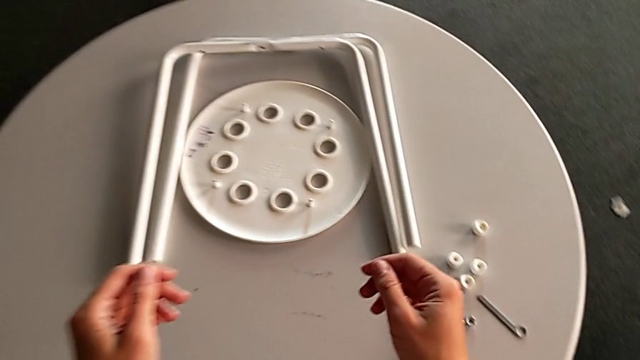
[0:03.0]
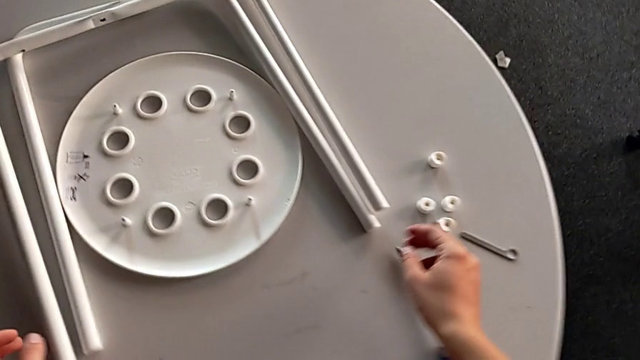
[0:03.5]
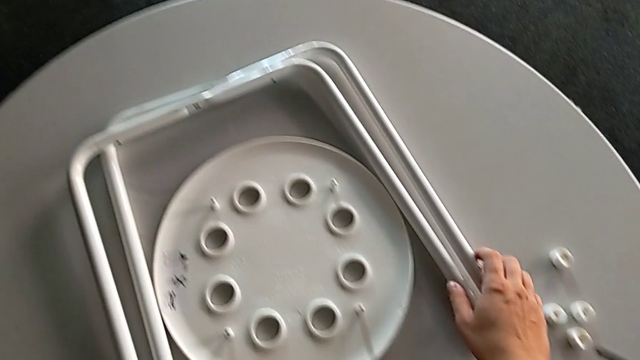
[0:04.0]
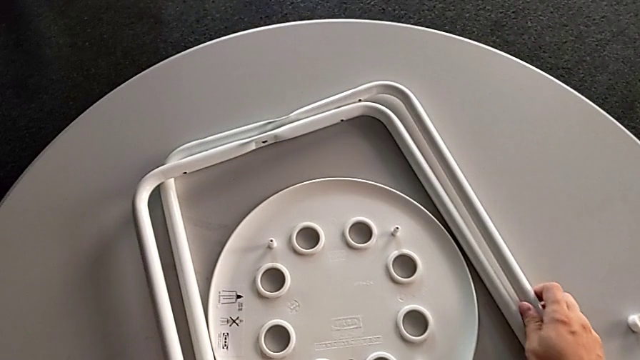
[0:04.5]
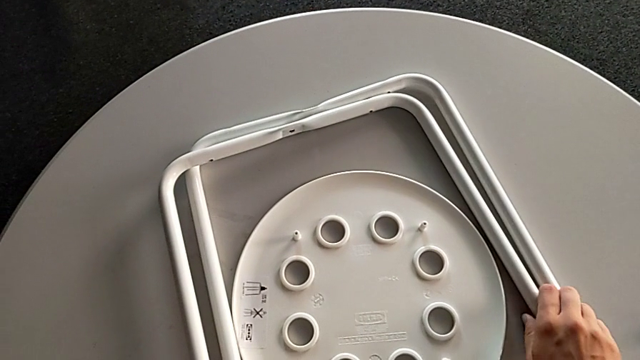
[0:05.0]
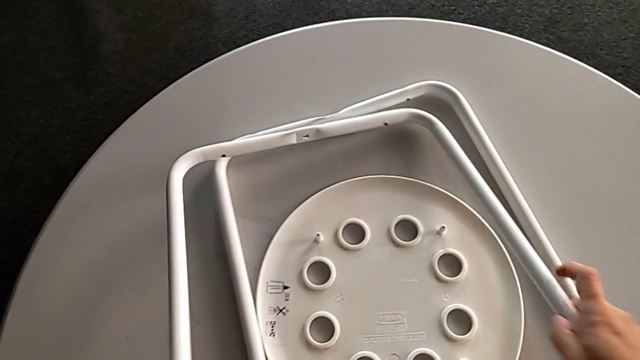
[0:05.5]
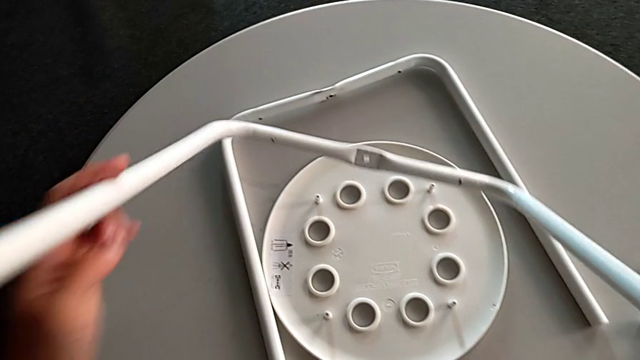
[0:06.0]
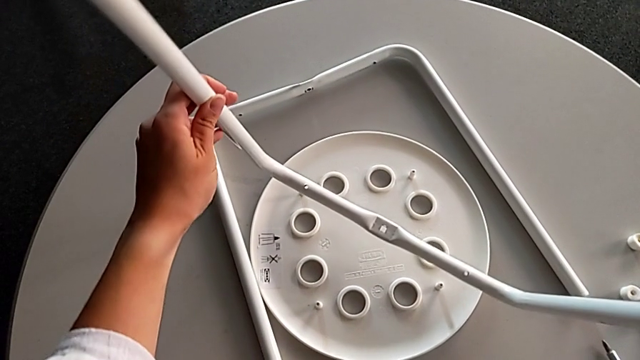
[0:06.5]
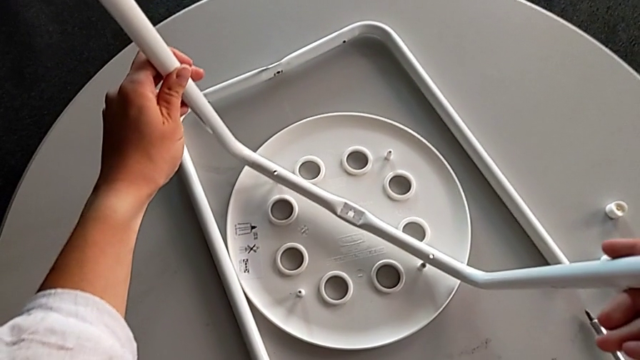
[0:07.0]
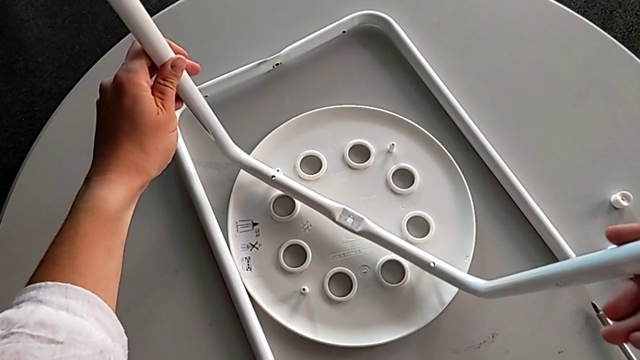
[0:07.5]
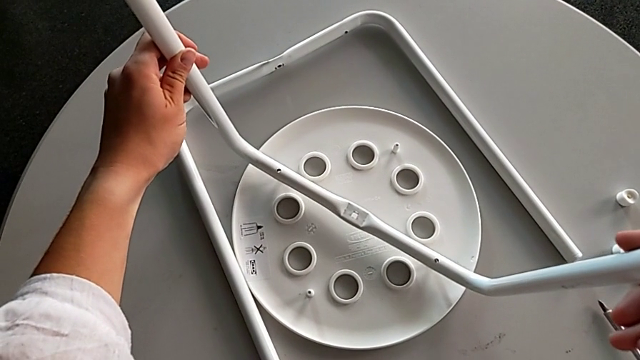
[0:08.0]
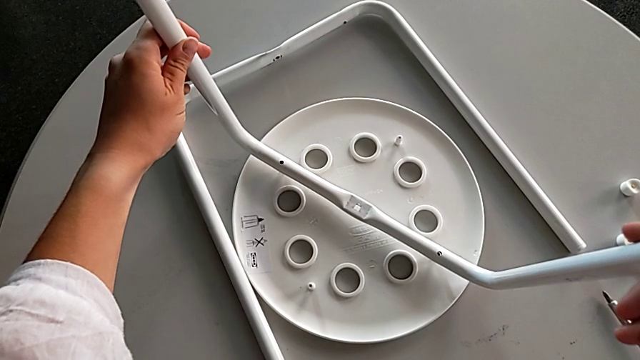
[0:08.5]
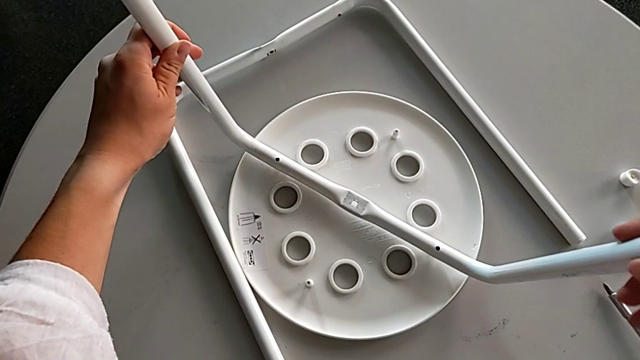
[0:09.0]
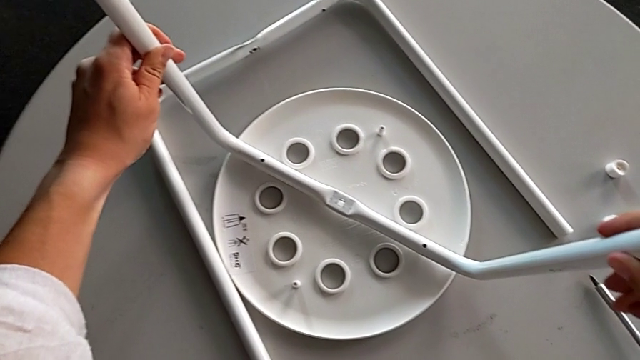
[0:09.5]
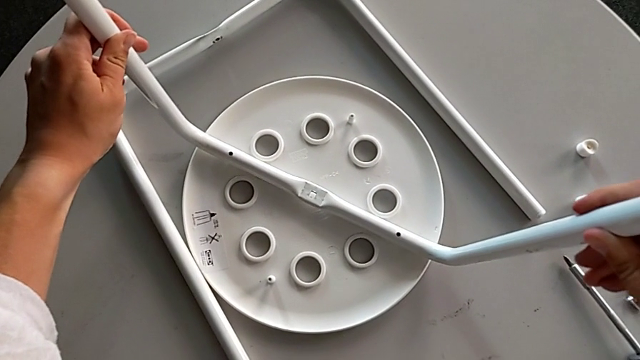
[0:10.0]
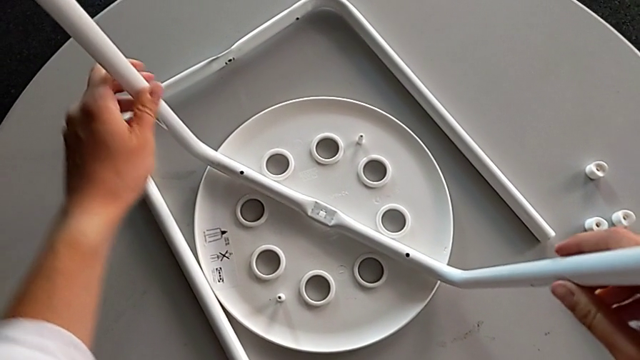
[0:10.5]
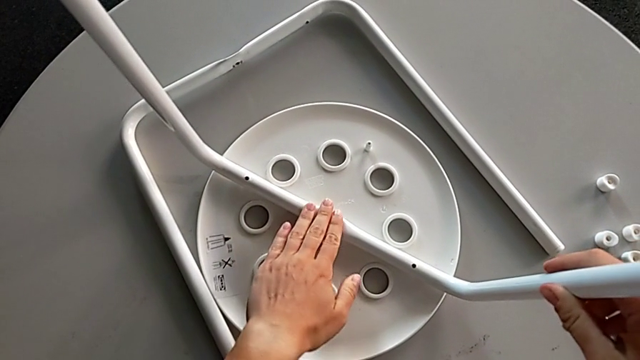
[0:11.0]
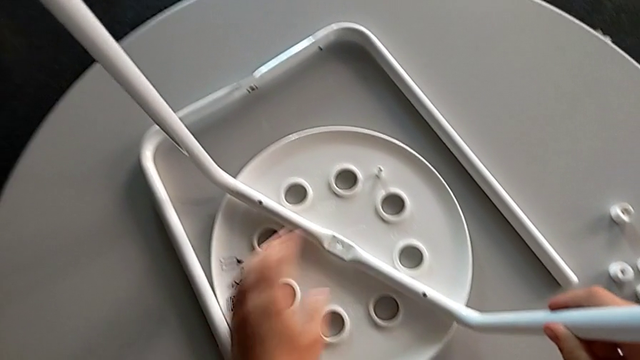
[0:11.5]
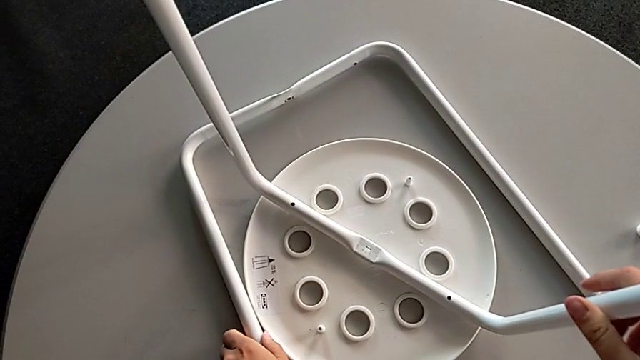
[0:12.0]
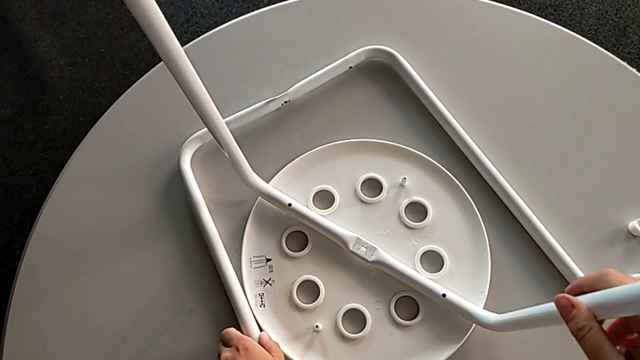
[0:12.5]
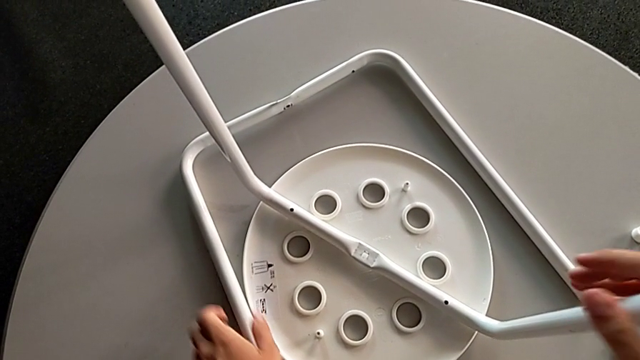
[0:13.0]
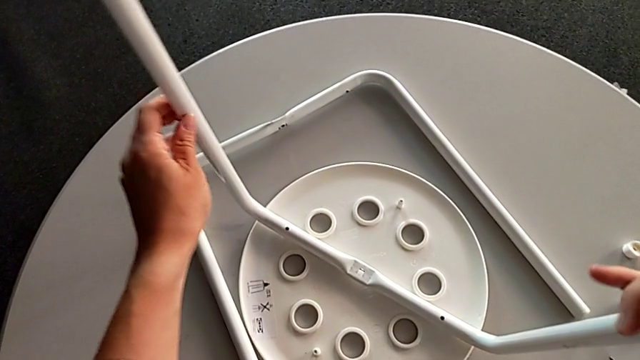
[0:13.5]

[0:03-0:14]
The camera wearer is assembling the two legs. They approach the leg, grab it, lift it, wrongly align the seat, place the leg, inspect it and hold it.

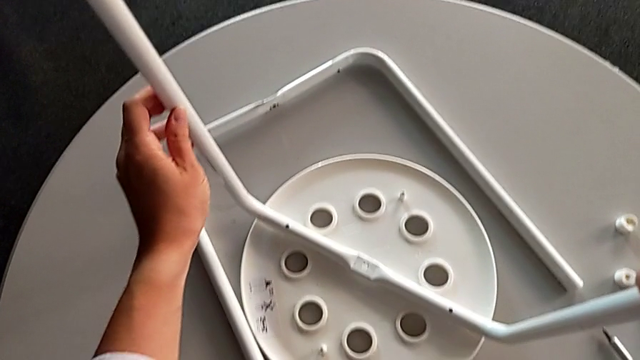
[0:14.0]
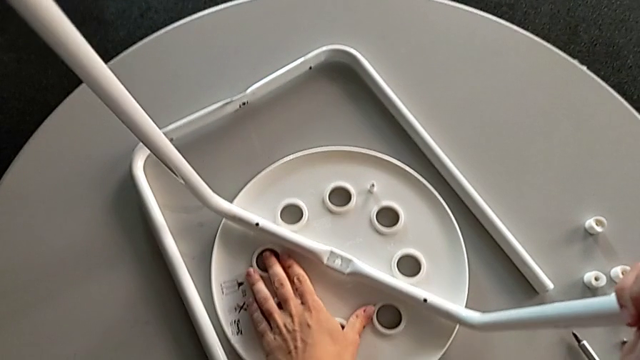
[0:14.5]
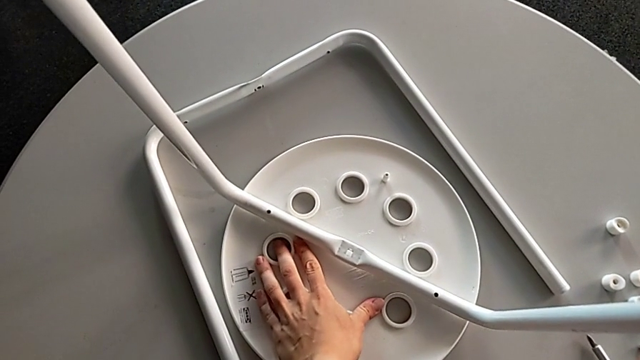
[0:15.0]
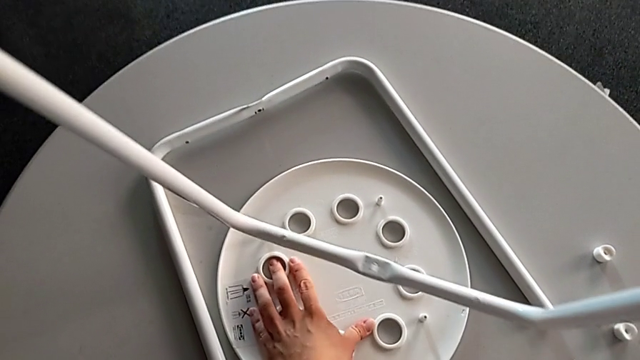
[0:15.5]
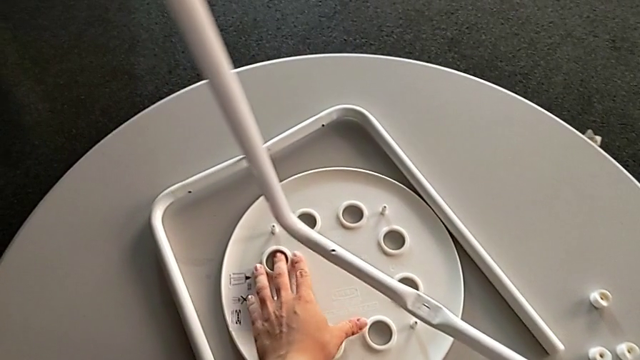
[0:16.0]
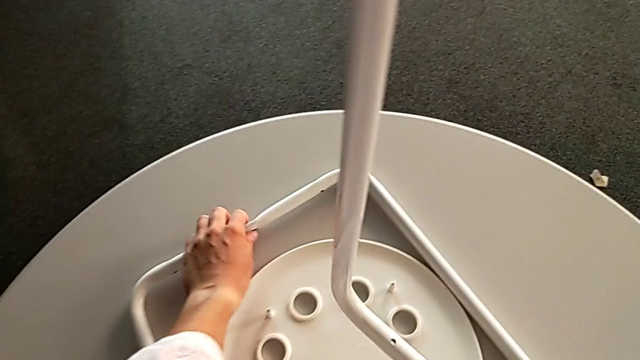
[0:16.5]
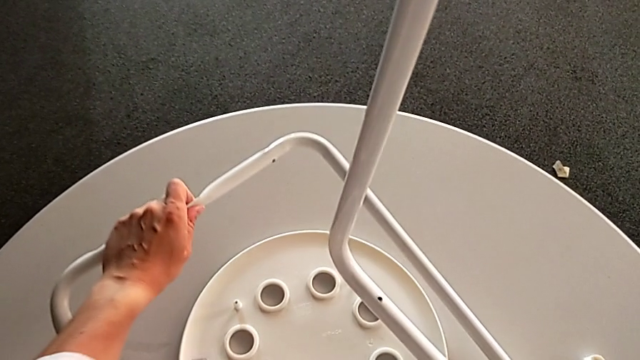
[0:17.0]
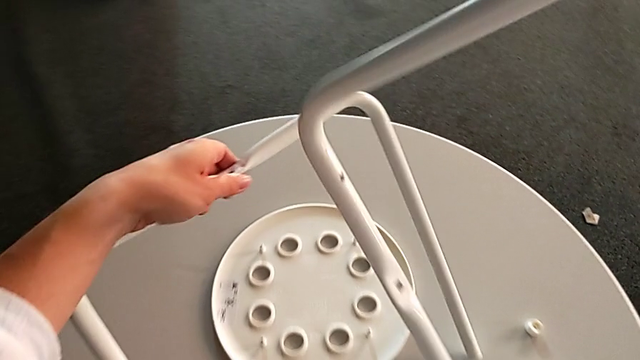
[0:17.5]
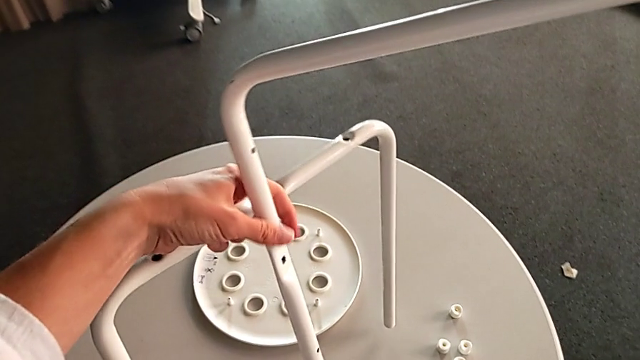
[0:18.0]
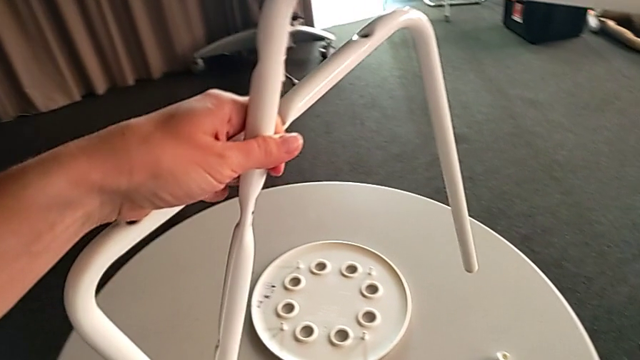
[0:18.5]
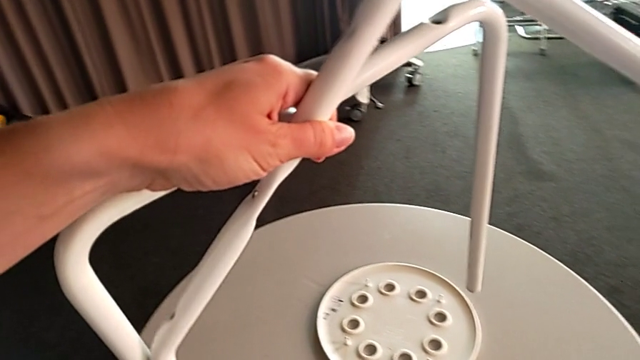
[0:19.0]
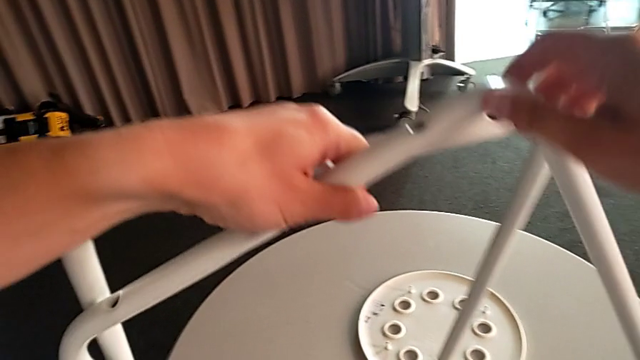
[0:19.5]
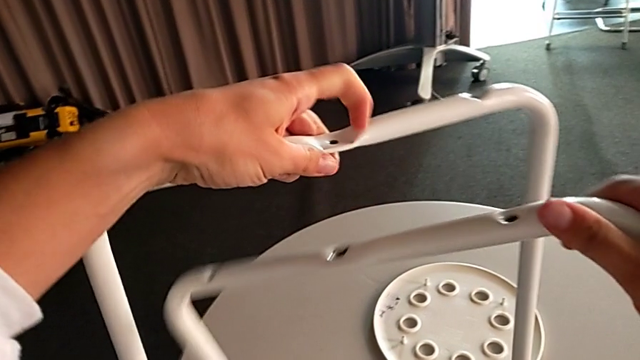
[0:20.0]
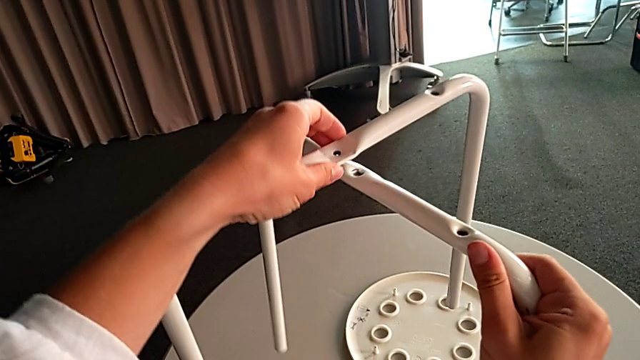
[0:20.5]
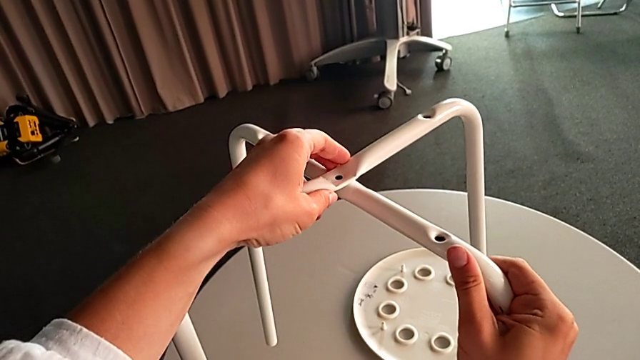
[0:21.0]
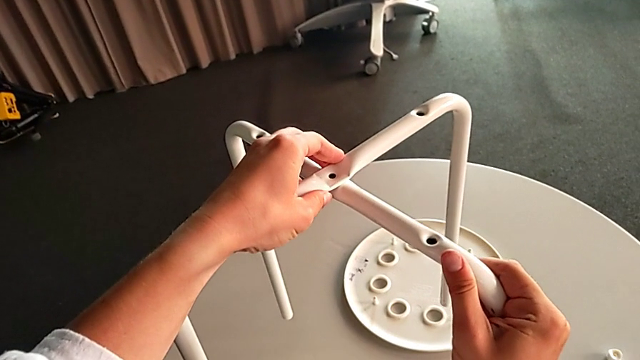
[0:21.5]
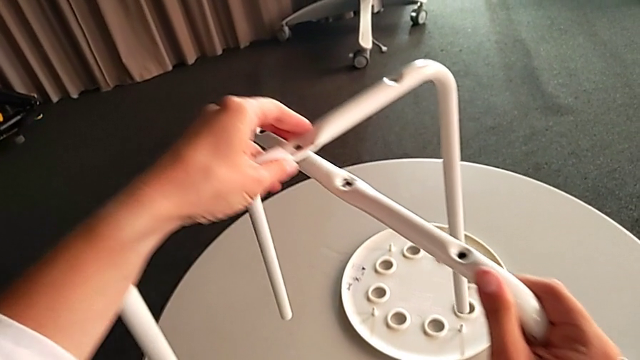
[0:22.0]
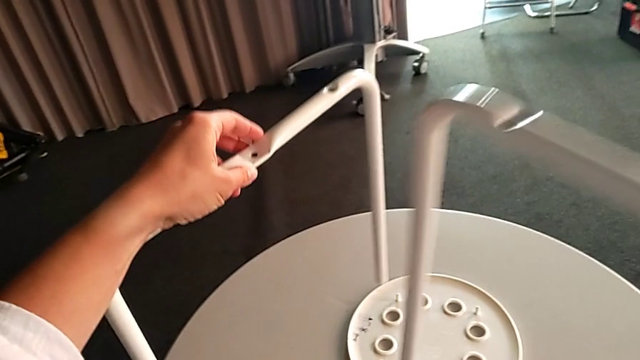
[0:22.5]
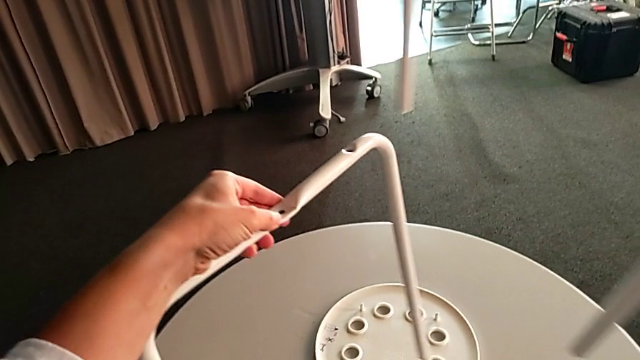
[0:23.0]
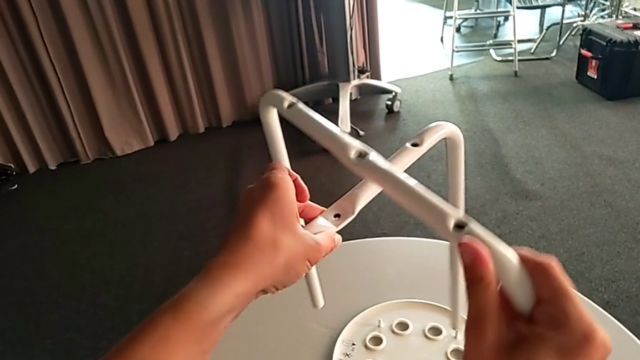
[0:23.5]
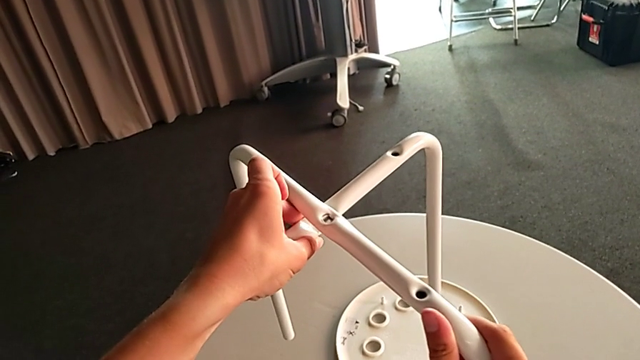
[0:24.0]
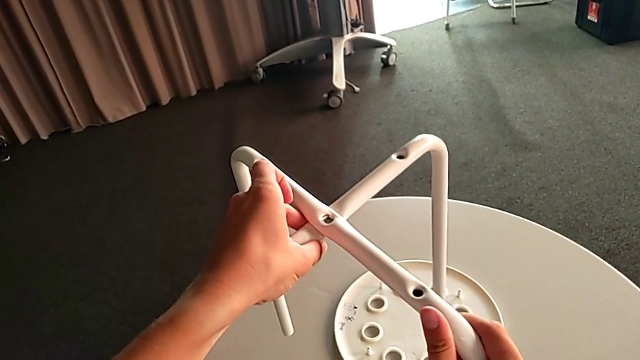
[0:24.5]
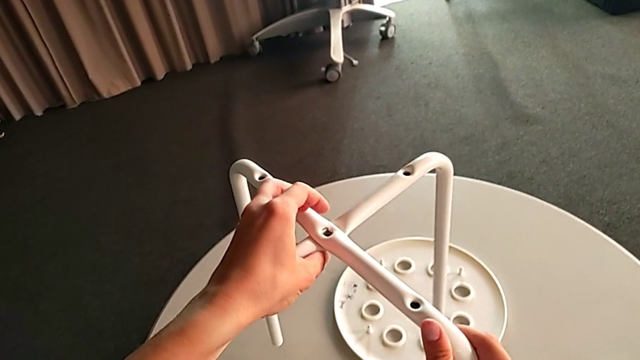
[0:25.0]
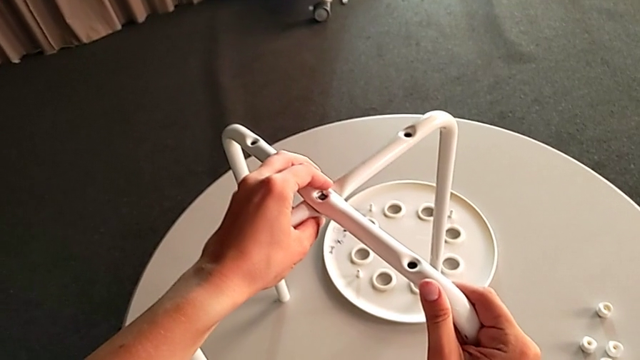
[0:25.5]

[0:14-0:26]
The camera wearer is assembling the two legs. They lift the leg, lift it with the right hand, grab it twice with the left hand, grab it with the right hand, wrongly align it, lift it, align it and place it.
